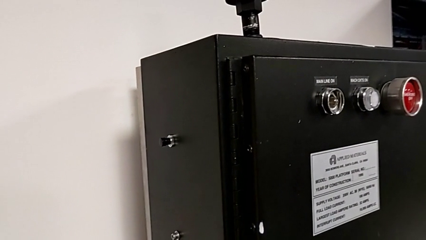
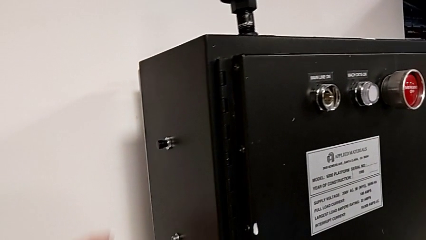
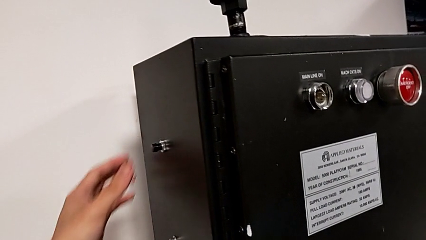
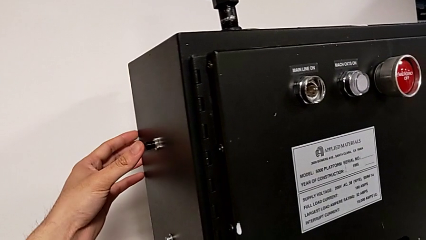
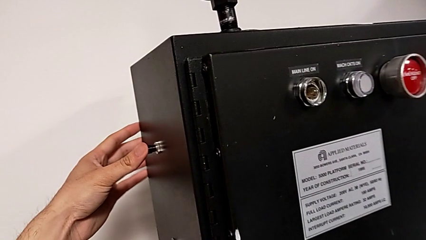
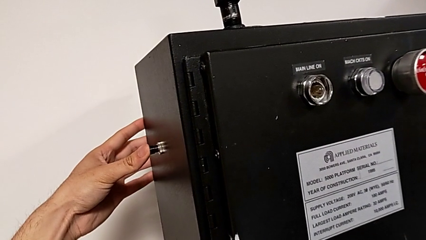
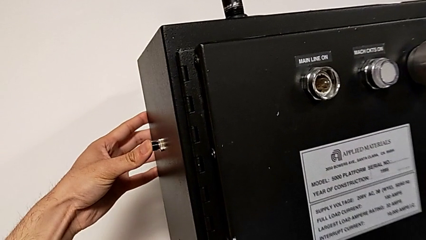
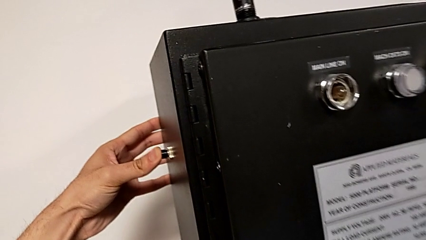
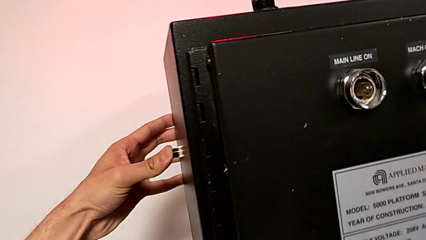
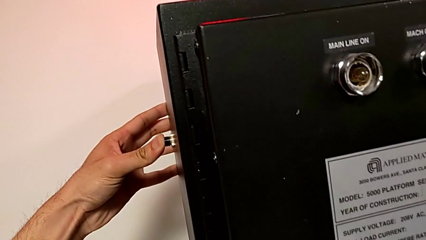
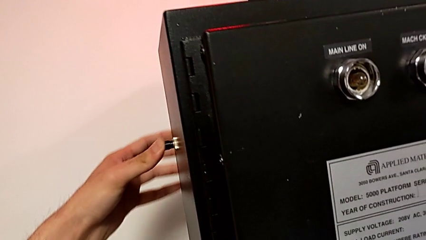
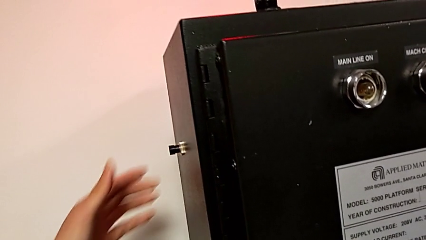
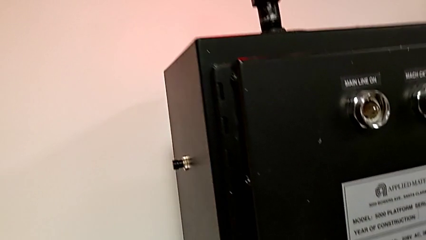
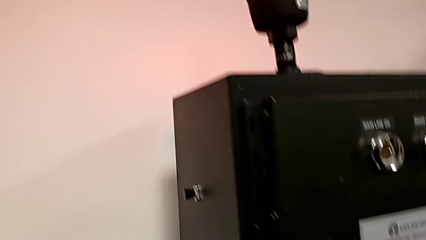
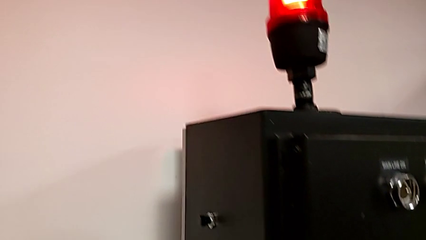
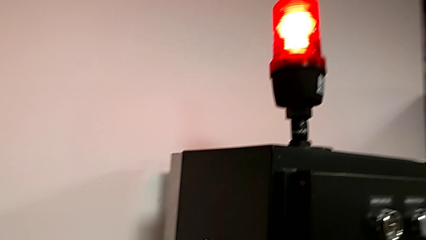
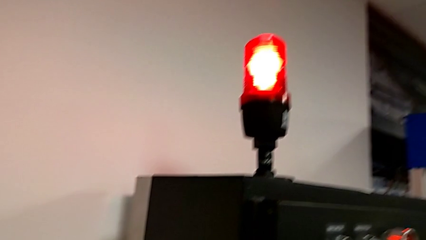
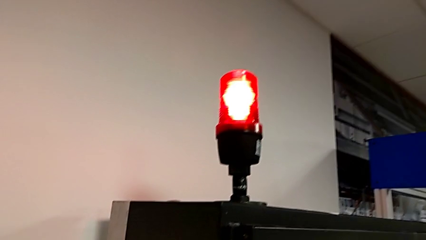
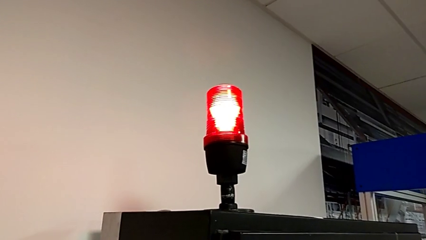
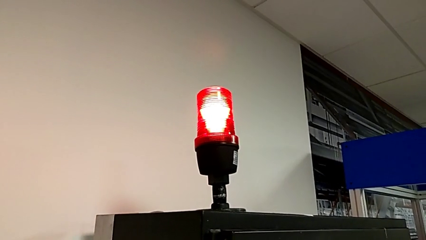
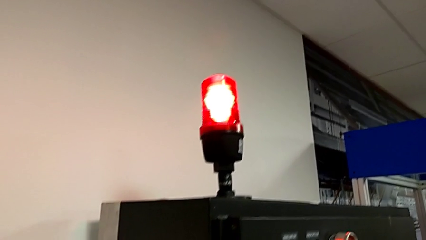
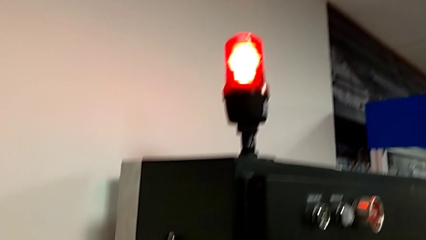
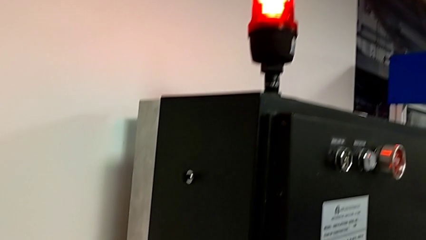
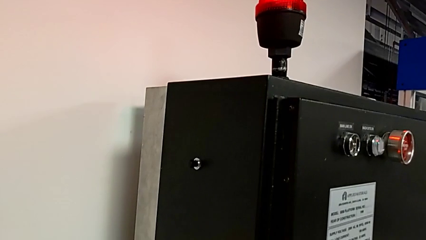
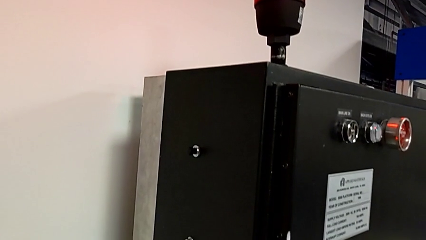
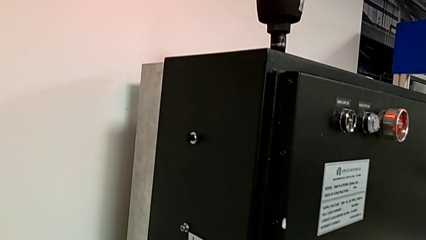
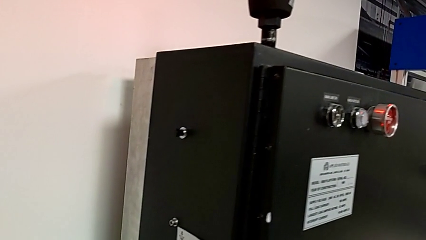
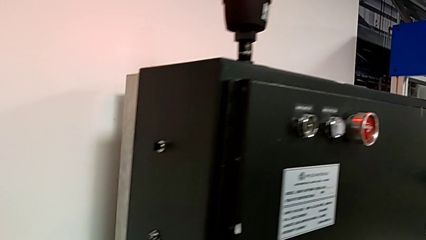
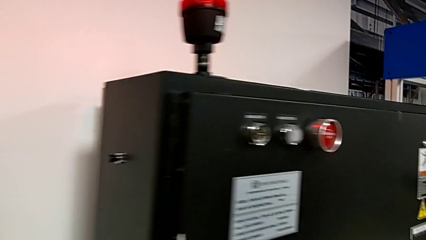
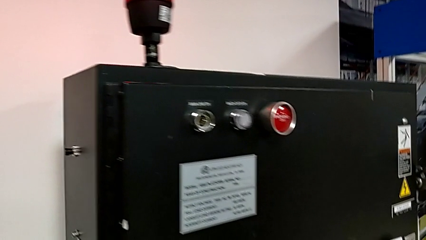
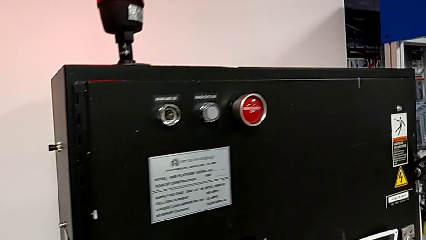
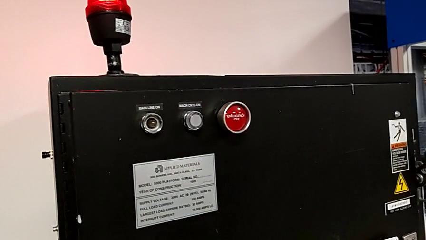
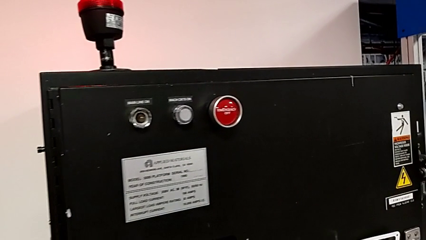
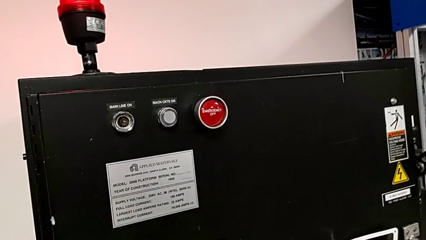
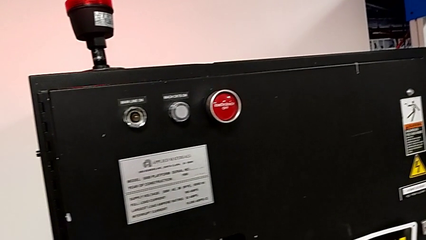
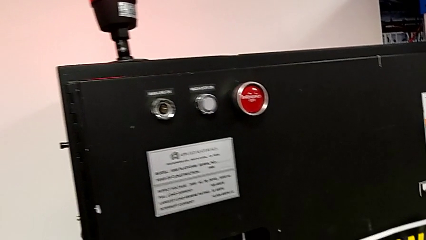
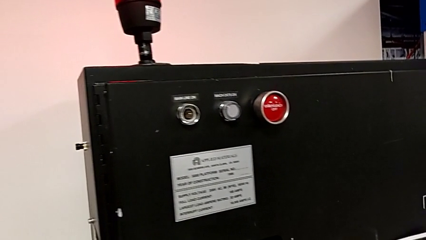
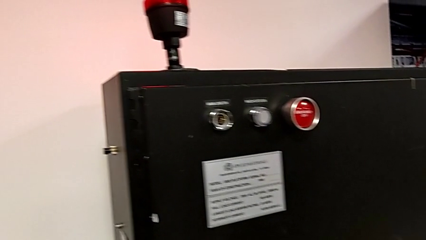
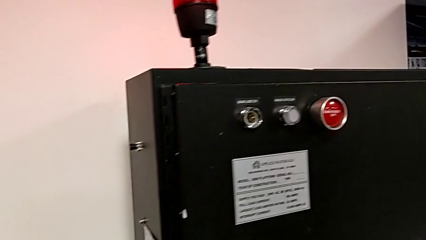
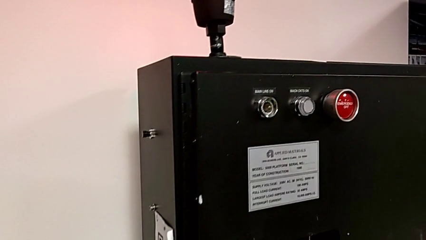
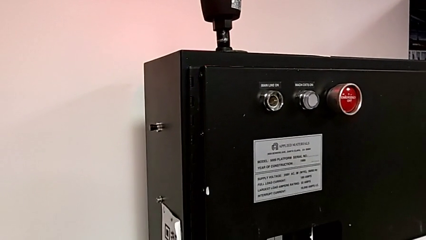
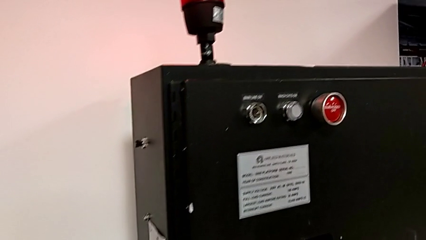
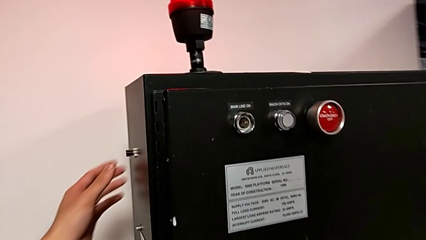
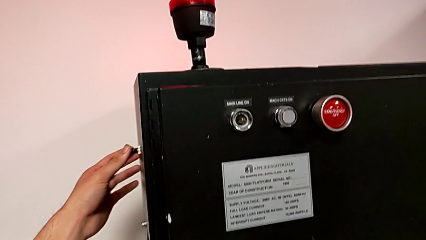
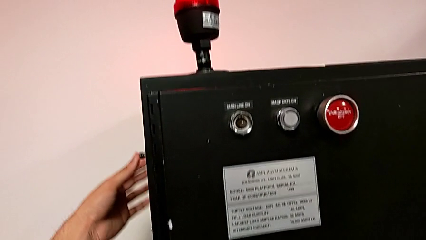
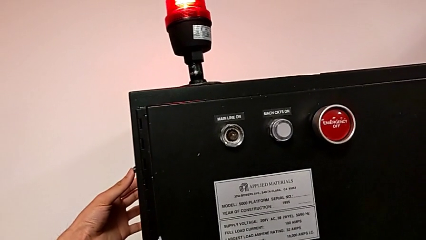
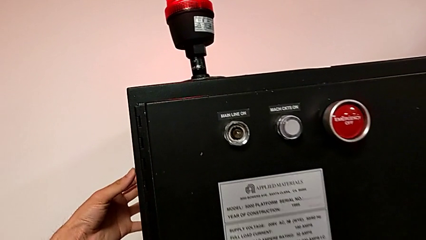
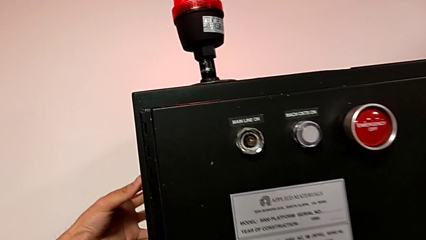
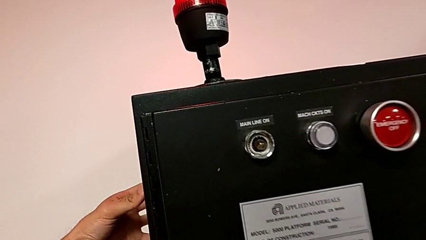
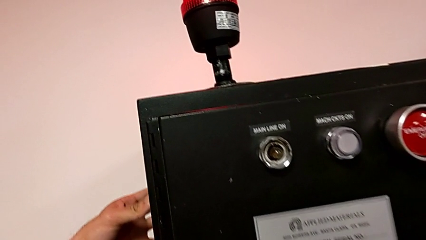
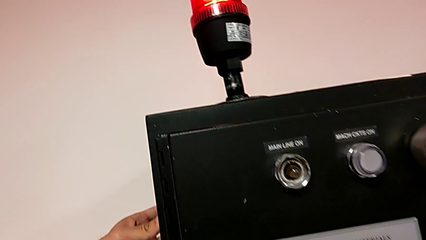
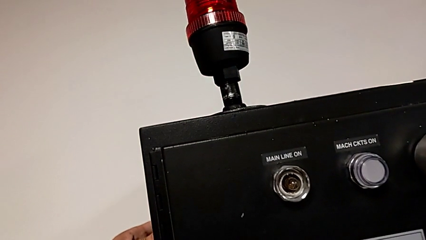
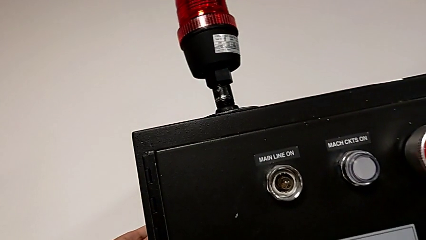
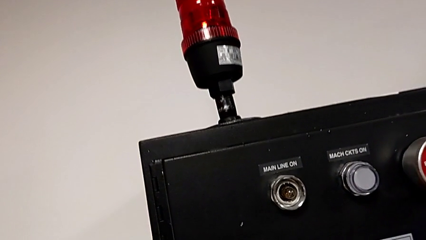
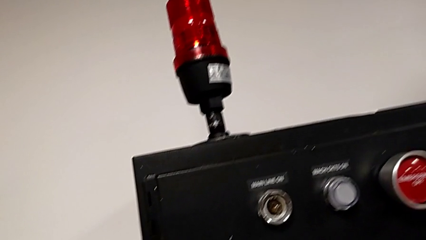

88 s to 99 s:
The camera wearer is turning on the main power. They press the reset button twice.

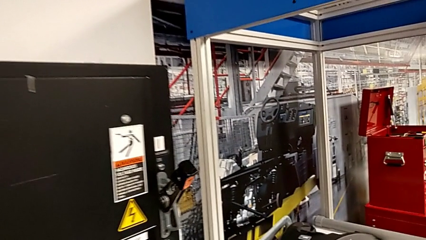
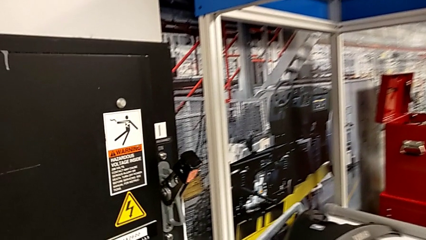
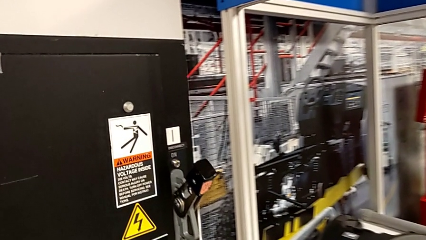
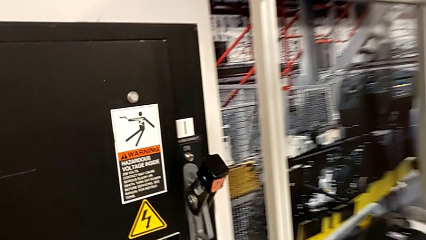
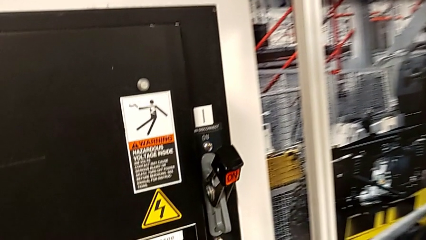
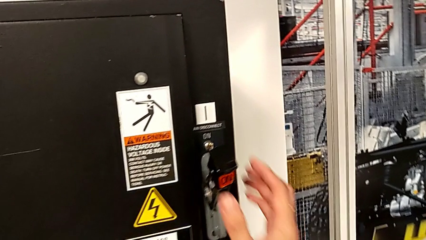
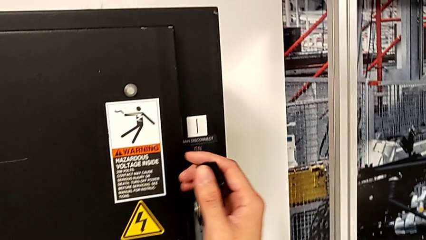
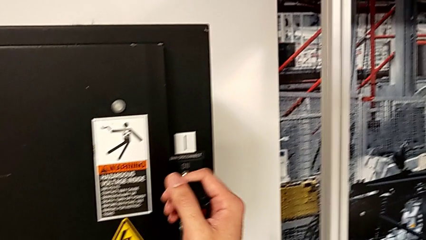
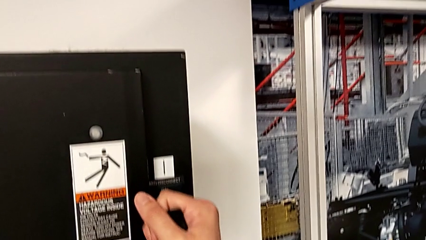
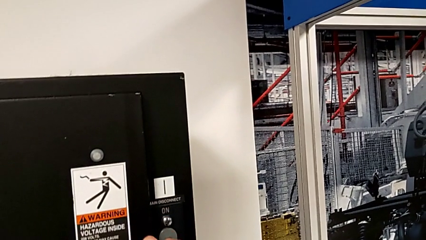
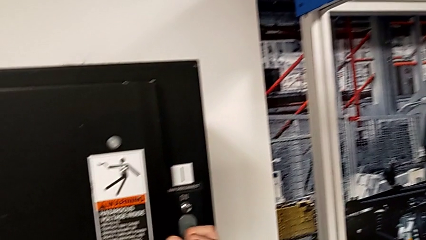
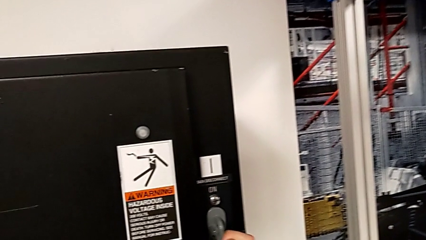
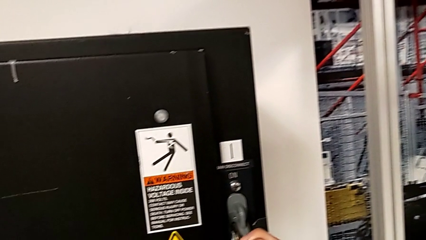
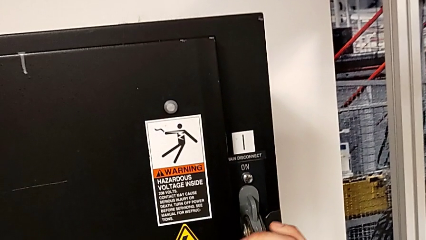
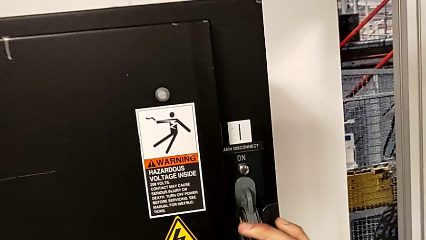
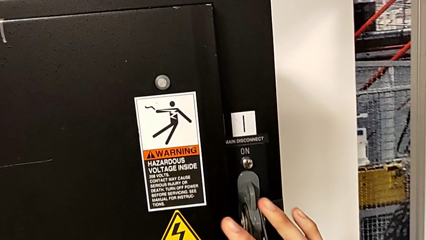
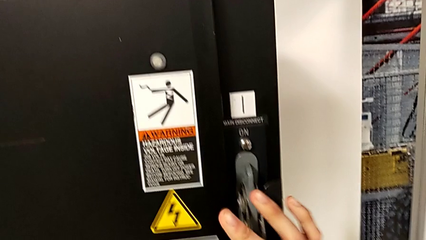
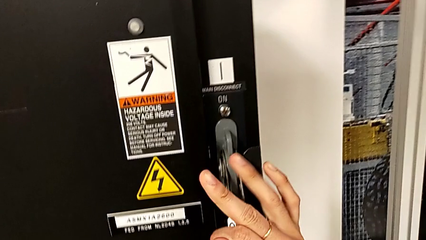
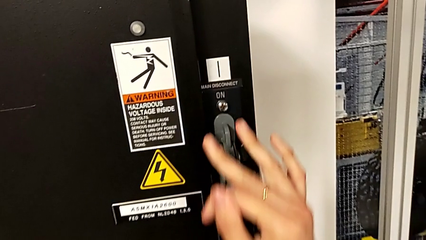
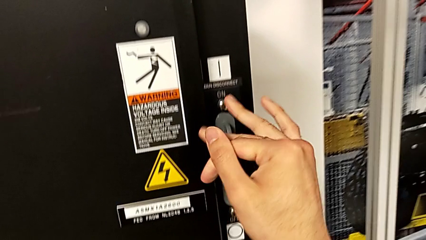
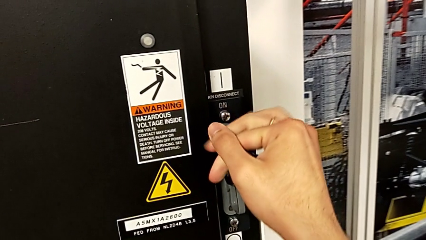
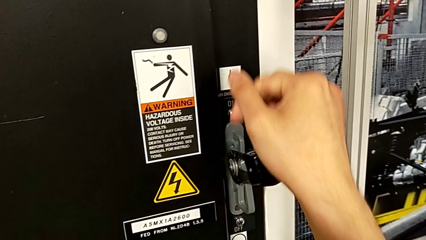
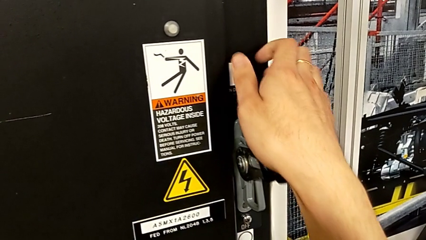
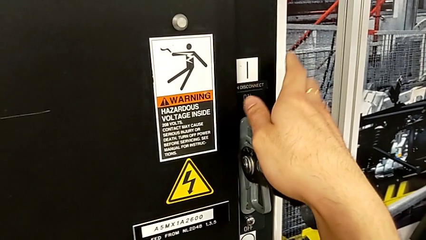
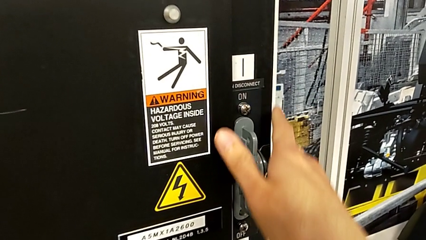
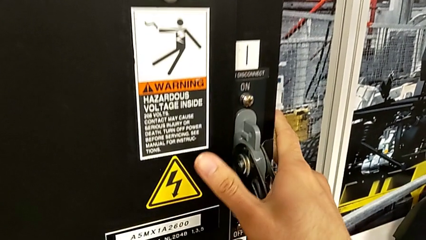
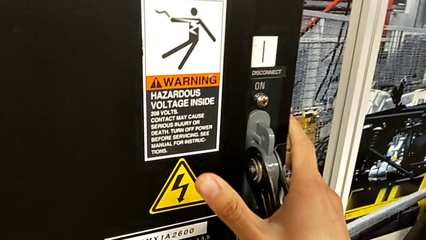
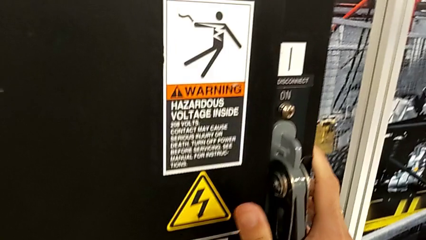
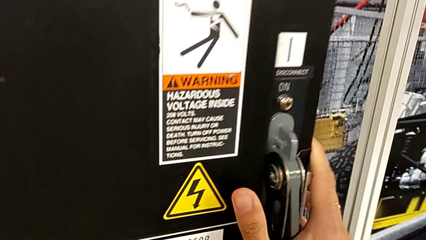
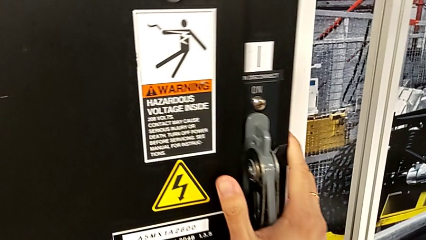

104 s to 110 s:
The camera wearer turns off the circuit breaker box. They grab the lever and push it.
